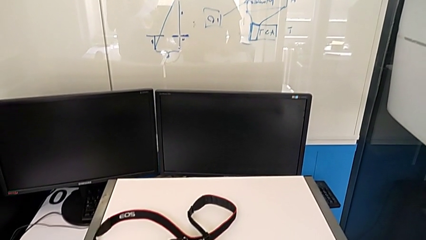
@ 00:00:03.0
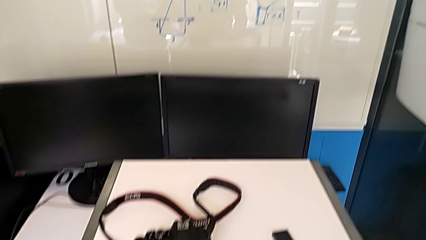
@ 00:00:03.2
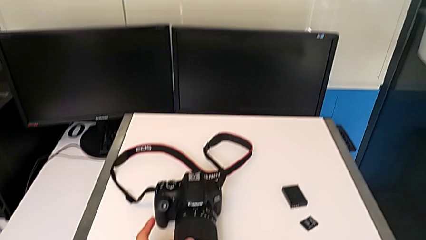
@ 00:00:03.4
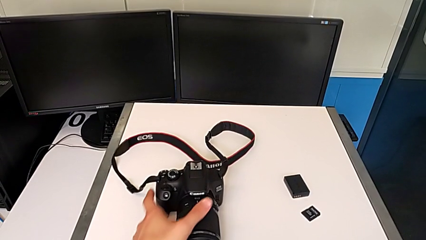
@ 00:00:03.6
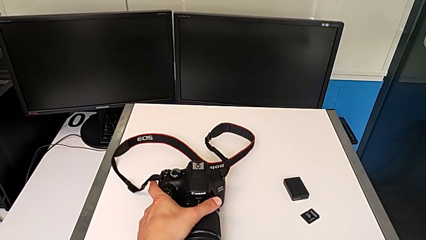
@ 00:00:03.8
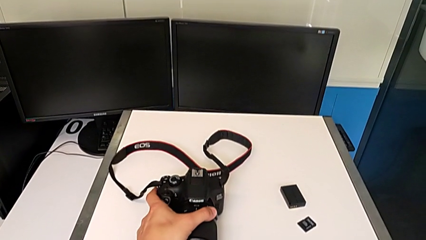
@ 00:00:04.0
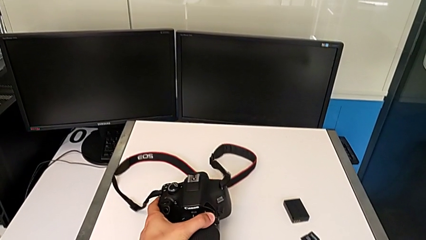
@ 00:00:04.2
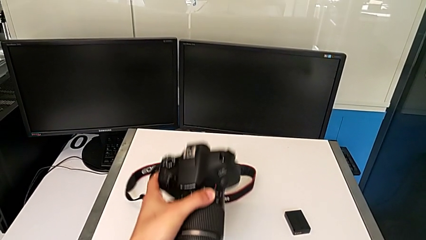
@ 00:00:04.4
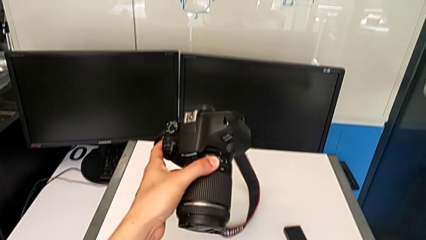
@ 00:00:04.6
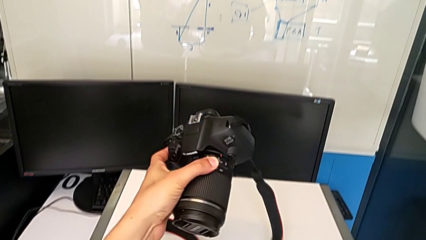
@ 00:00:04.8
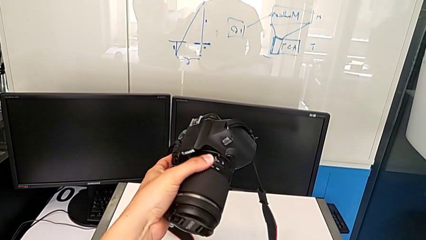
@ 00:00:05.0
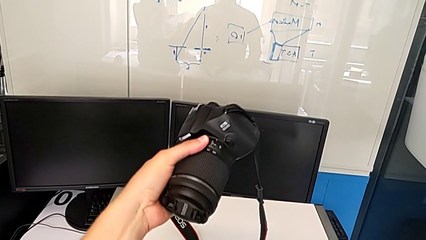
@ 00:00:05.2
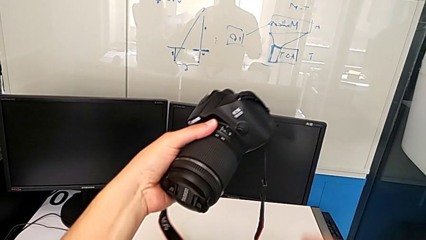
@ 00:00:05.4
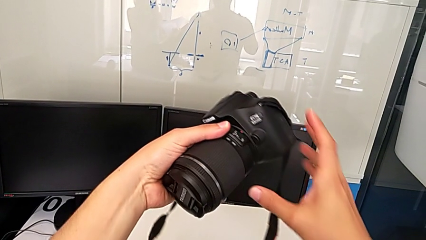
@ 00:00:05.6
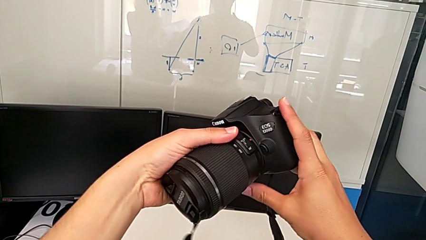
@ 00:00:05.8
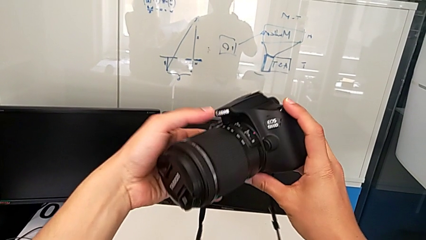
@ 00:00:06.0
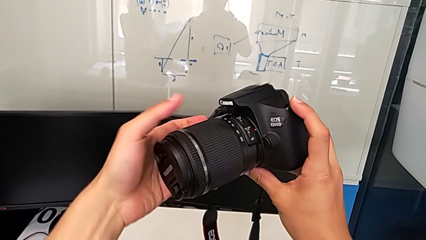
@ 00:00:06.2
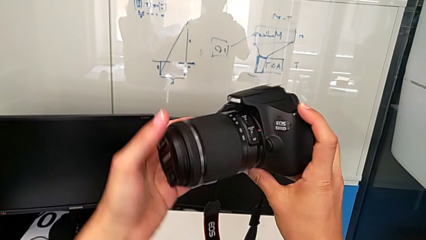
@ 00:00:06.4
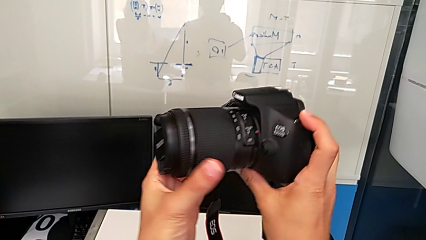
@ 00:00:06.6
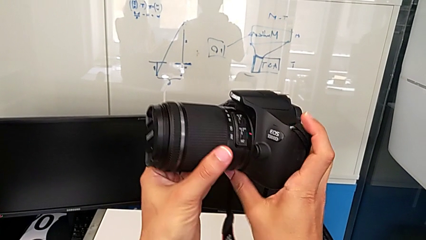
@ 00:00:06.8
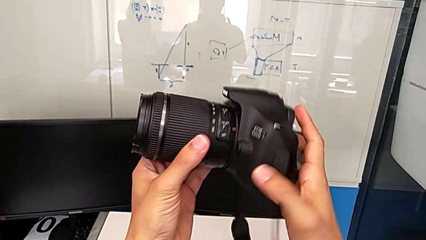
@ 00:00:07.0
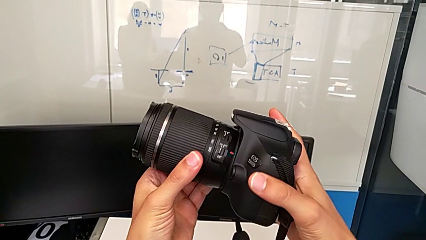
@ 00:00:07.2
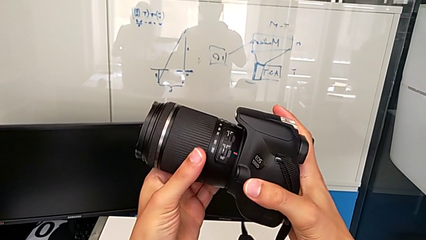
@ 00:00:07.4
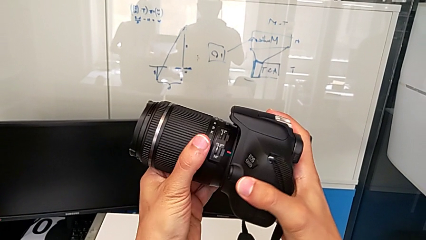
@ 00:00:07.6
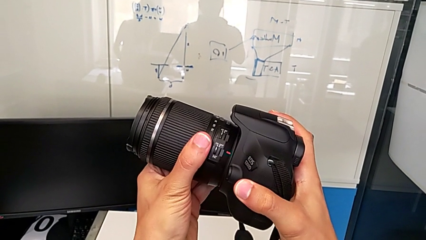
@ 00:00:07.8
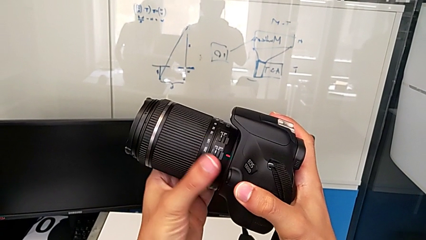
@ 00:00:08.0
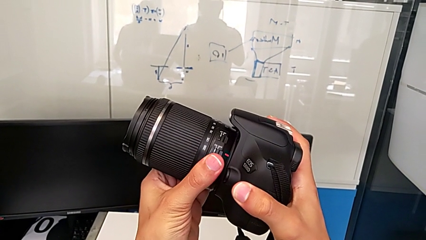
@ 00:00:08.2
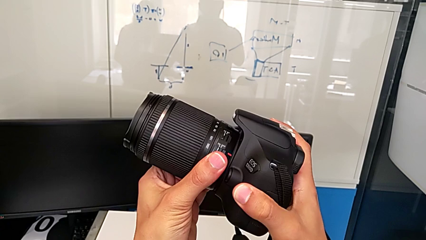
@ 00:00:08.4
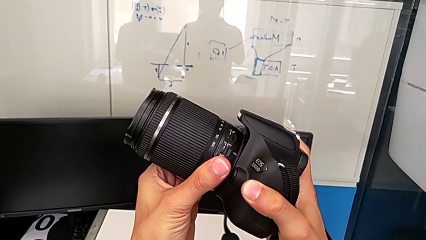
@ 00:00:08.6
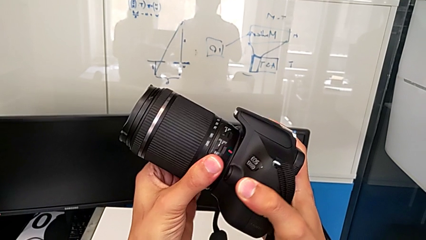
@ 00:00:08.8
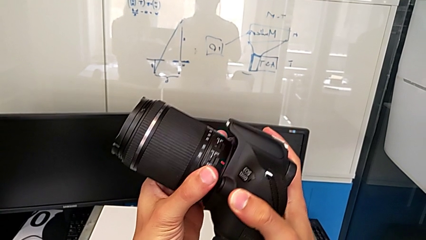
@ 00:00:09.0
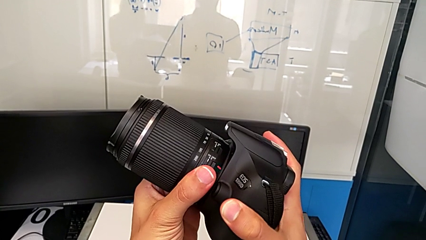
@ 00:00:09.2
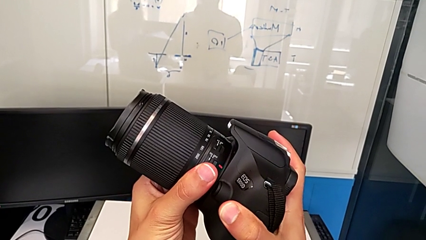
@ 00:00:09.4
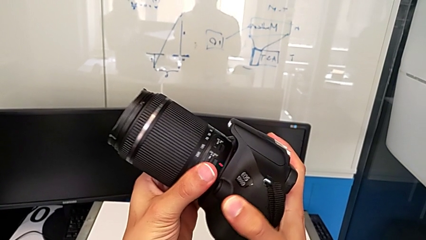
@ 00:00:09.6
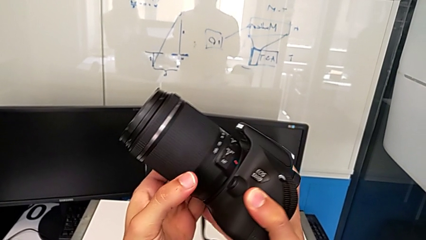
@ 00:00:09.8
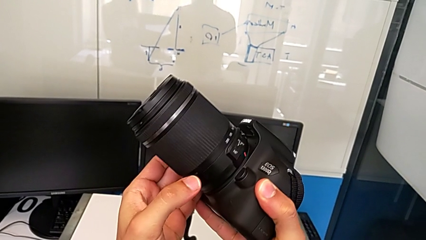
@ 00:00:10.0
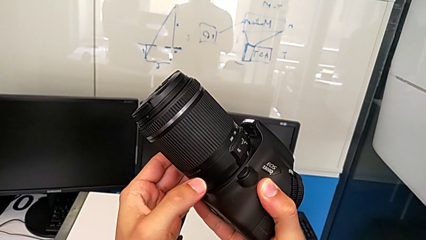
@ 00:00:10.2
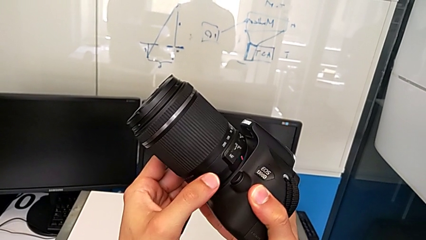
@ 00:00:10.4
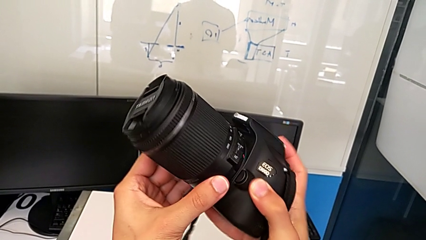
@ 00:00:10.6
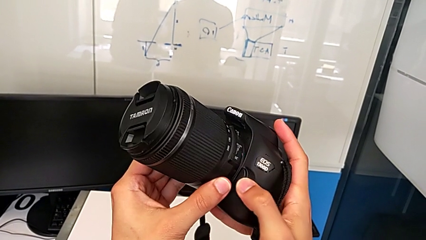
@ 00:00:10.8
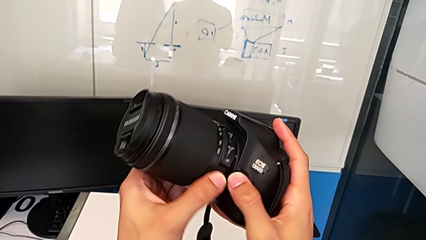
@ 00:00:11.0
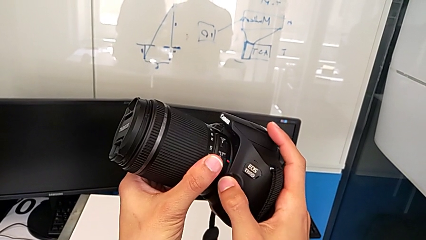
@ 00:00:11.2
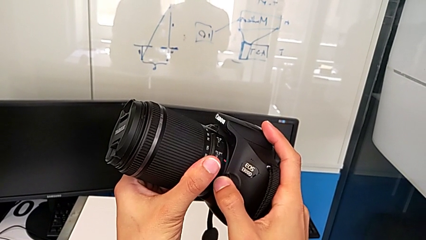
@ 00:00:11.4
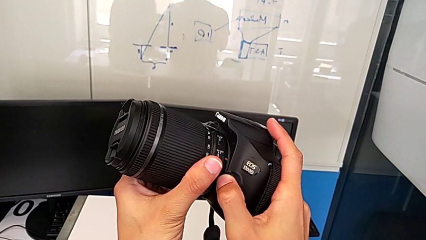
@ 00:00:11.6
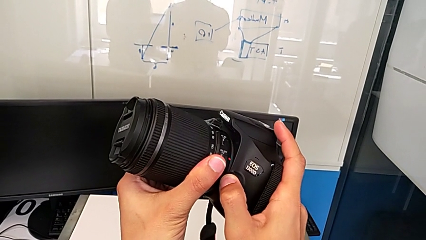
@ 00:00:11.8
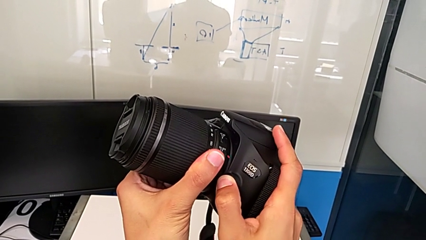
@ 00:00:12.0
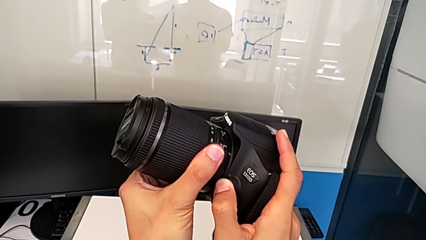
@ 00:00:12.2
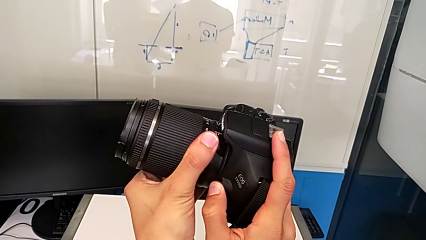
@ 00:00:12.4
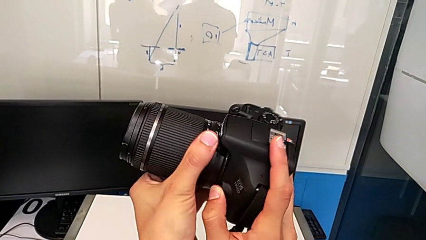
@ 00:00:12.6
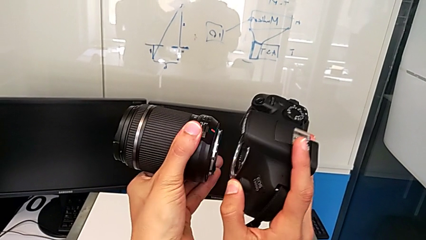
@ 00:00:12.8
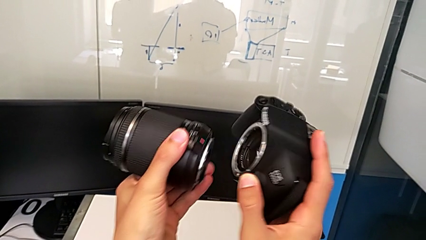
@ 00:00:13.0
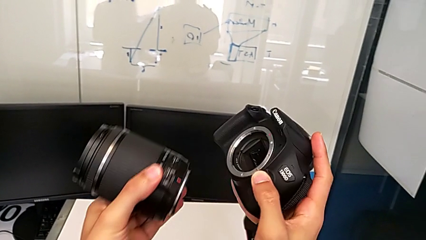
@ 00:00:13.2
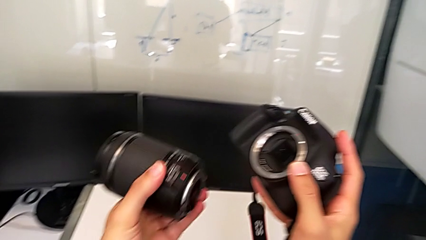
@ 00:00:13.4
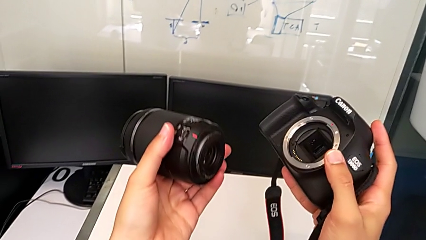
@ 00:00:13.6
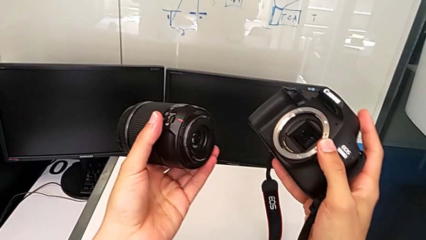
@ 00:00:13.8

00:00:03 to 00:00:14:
The camera wearer detaches the lens of the DSLR. They grab the DSLR, lift it, grab the lens, inspect the DSLR, press the release button, withdraw the lens and rotate it.

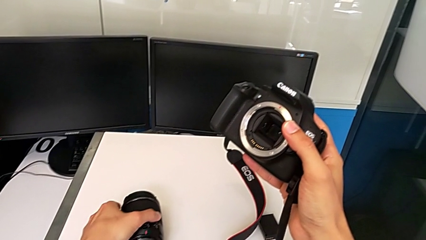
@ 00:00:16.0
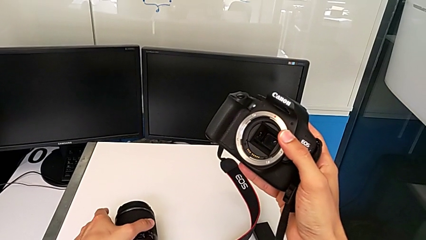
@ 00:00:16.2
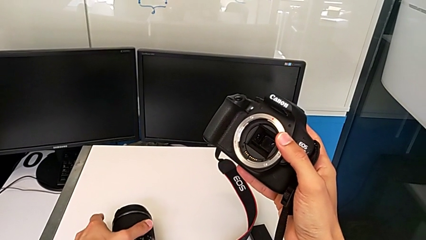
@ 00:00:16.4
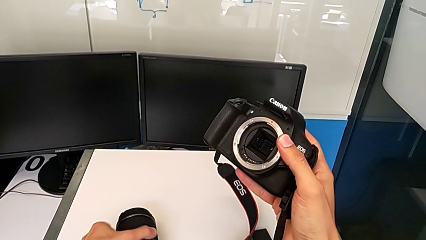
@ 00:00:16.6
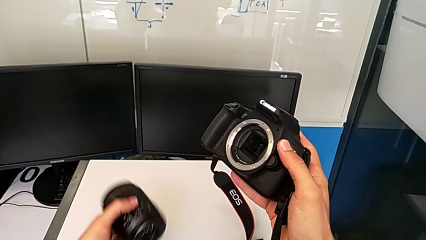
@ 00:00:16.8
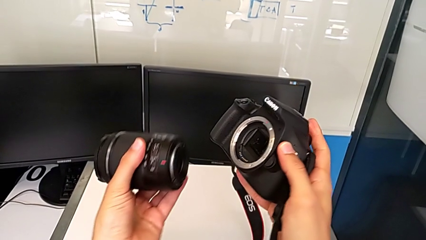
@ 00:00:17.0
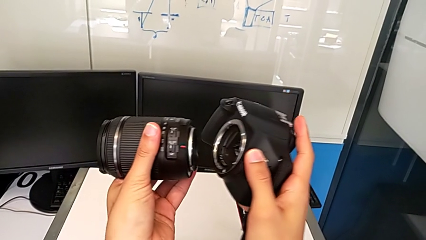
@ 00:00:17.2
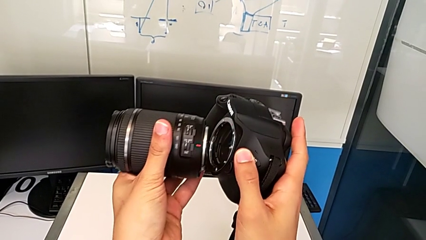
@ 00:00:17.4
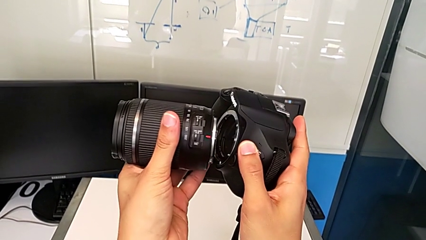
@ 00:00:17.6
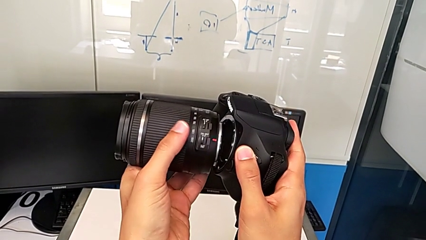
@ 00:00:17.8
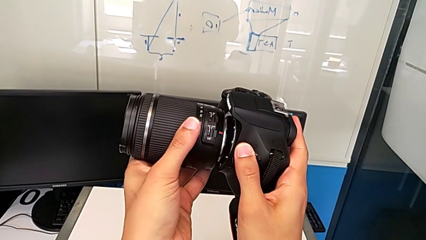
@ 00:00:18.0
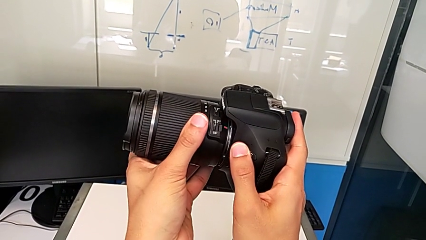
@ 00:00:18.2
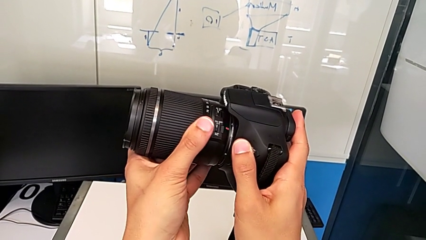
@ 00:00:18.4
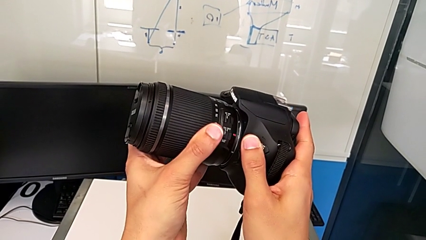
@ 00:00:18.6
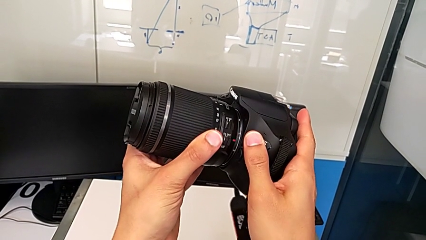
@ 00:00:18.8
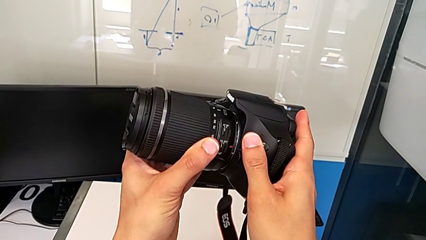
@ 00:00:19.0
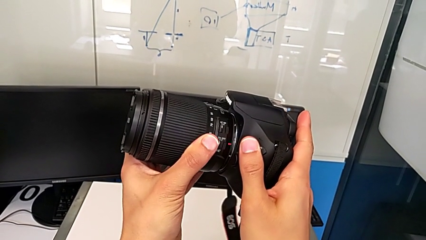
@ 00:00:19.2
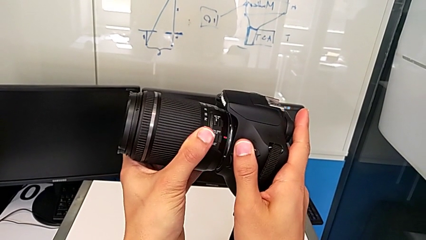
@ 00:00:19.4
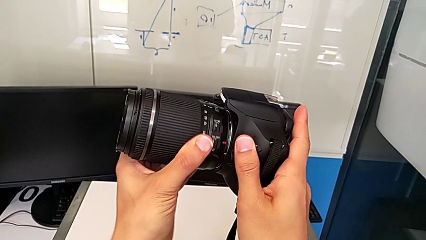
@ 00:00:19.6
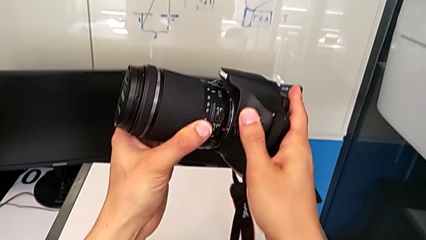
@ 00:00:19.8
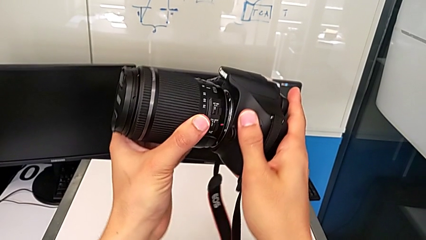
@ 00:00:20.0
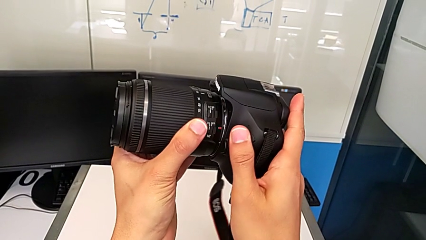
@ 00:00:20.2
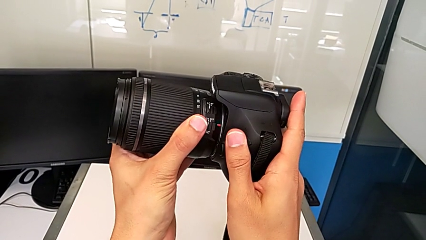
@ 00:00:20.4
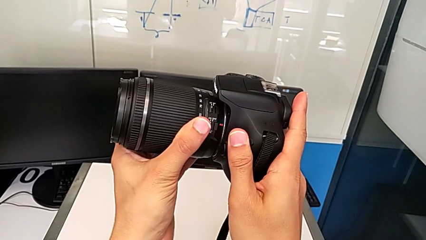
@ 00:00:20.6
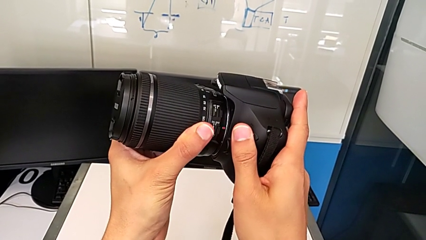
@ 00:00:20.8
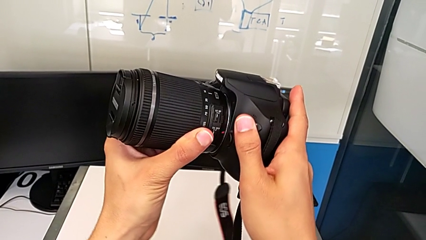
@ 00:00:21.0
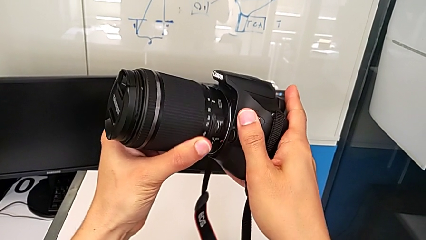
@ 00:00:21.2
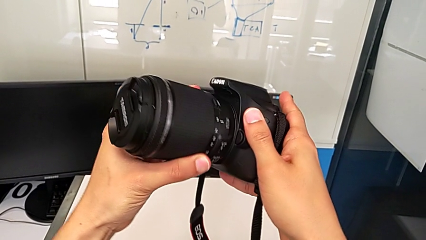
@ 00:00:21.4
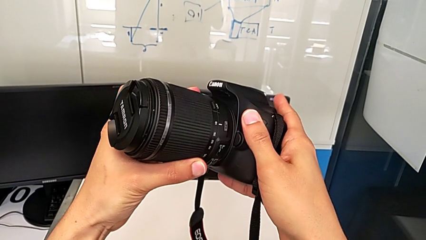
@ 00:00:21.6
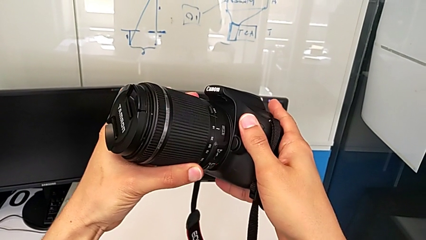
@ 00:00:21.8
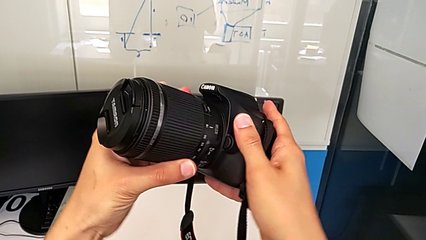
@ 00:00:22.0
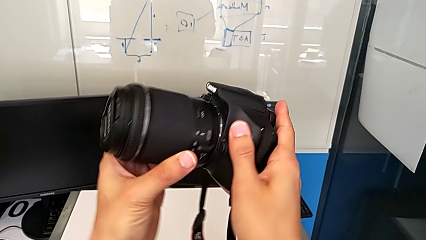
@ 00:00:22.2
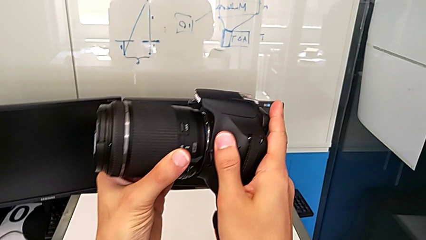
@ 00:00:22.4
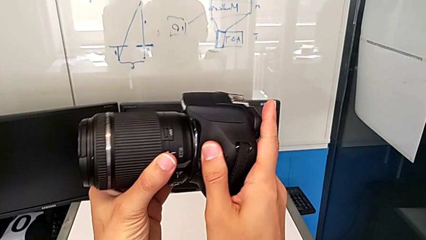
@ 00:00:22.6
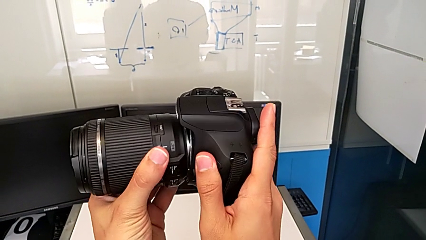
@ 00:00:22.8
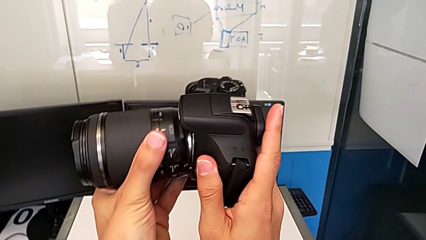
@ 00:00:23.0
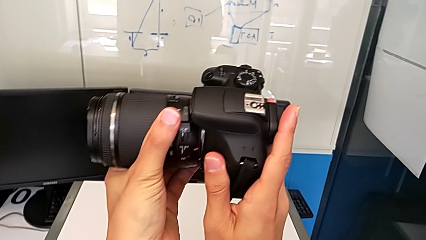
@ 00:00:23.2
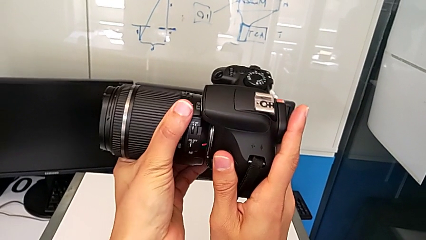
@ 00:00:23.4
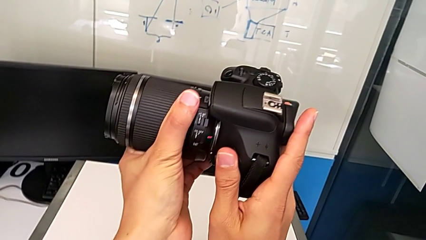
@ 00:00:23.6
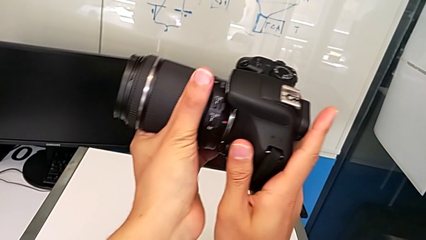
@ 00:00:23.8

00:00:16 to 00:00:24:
The camera wearer is carefully attaching the lens of the DSLR. They lift the lens, insert it and begin to rotate it.
